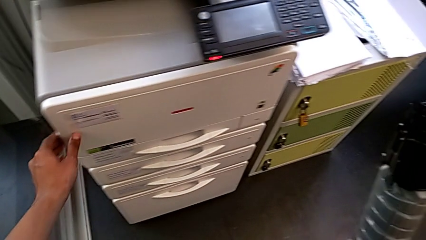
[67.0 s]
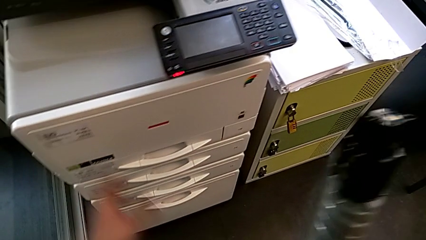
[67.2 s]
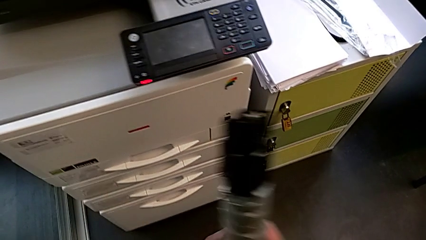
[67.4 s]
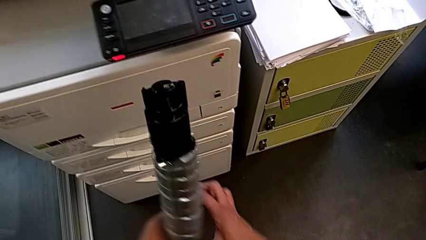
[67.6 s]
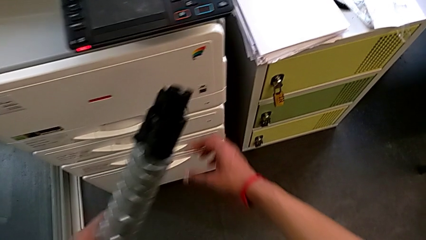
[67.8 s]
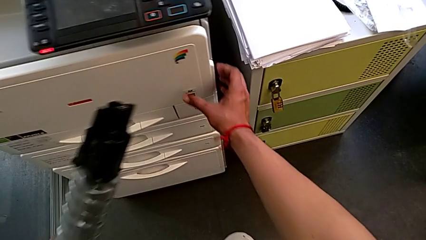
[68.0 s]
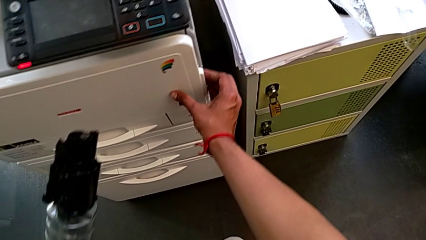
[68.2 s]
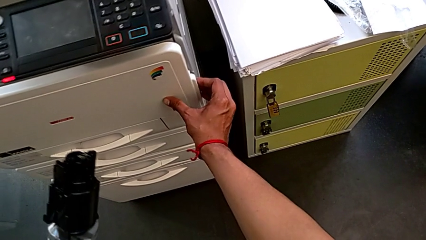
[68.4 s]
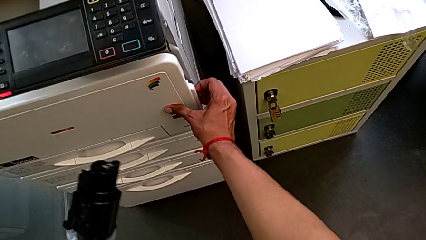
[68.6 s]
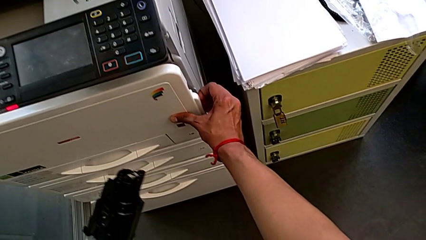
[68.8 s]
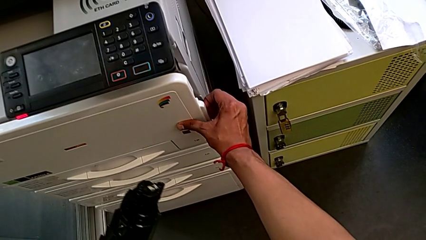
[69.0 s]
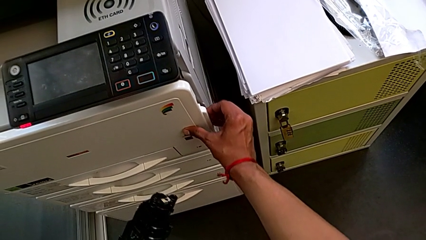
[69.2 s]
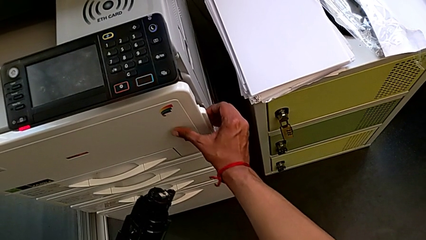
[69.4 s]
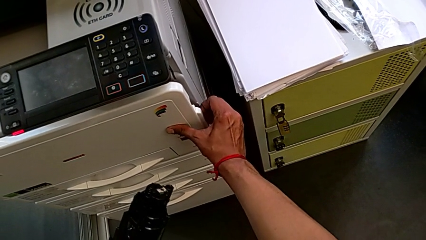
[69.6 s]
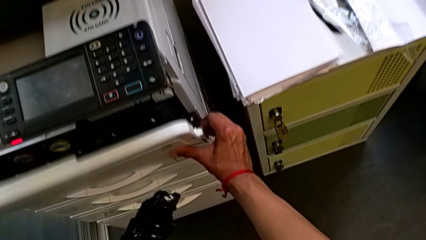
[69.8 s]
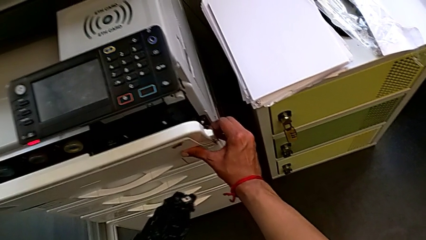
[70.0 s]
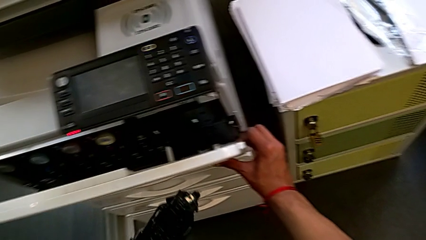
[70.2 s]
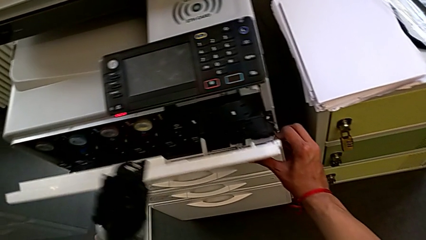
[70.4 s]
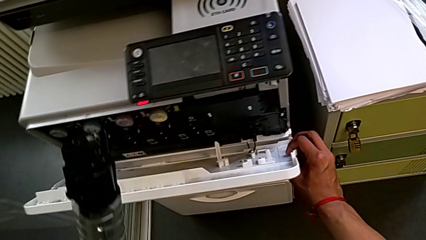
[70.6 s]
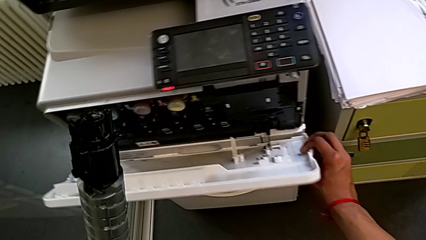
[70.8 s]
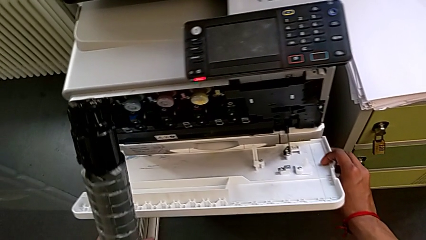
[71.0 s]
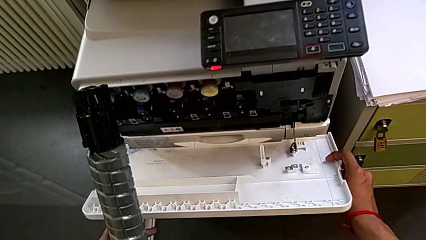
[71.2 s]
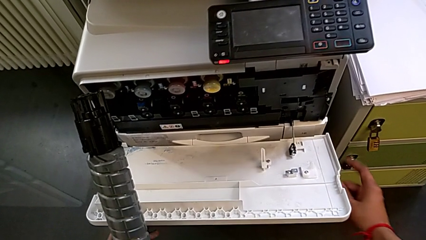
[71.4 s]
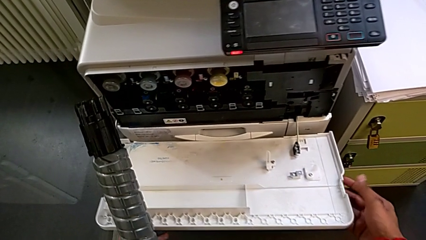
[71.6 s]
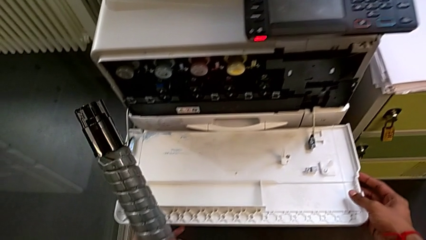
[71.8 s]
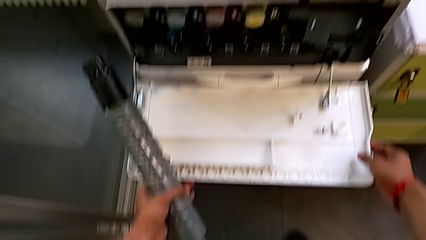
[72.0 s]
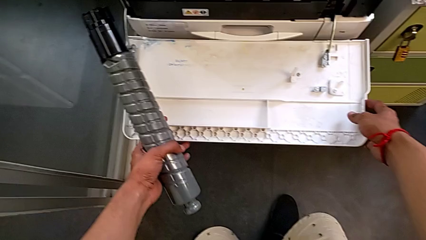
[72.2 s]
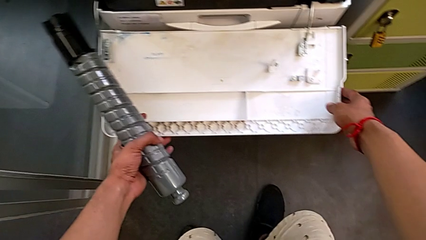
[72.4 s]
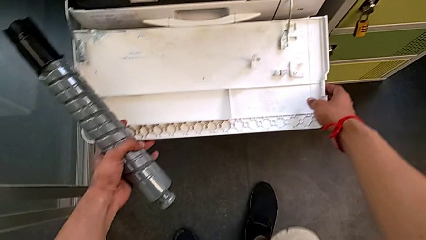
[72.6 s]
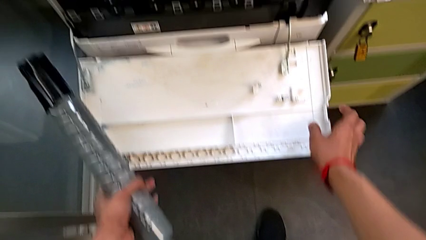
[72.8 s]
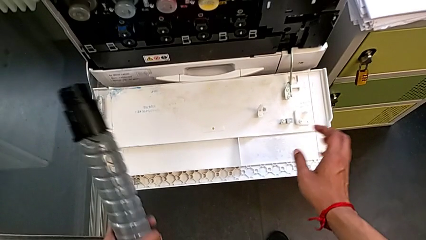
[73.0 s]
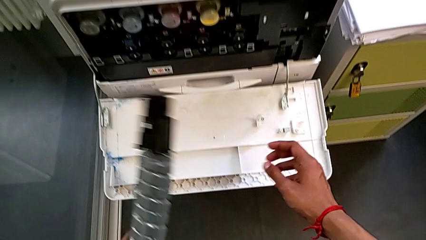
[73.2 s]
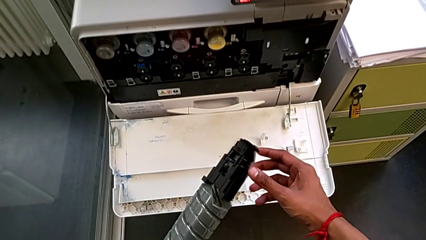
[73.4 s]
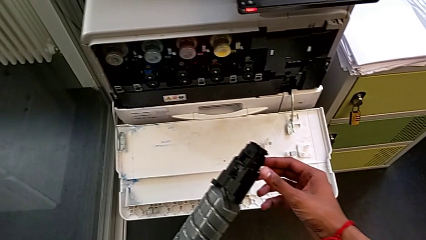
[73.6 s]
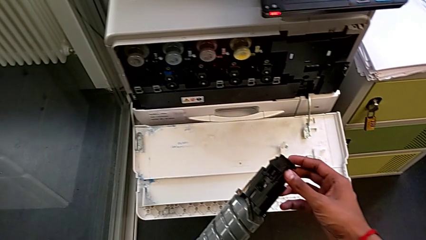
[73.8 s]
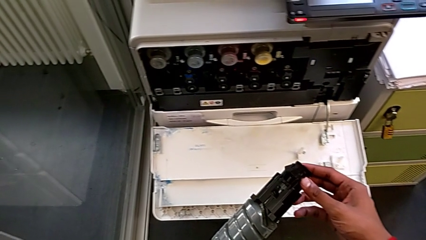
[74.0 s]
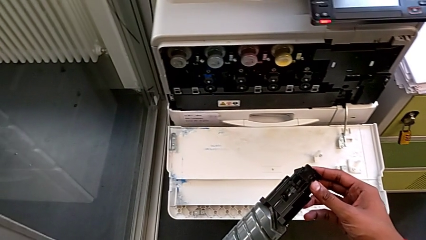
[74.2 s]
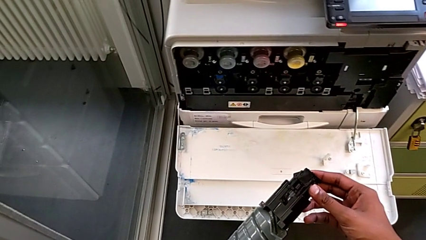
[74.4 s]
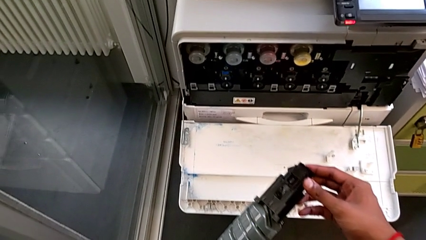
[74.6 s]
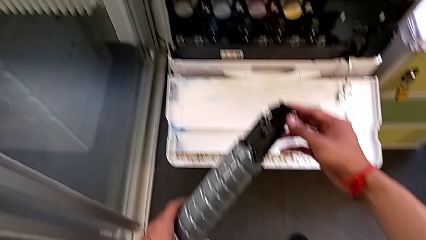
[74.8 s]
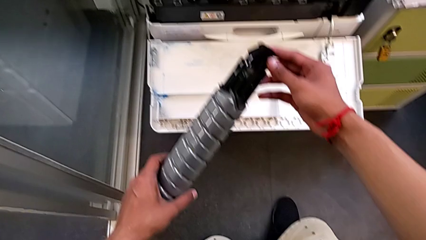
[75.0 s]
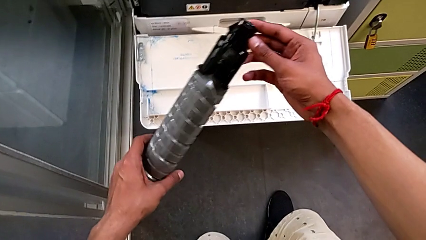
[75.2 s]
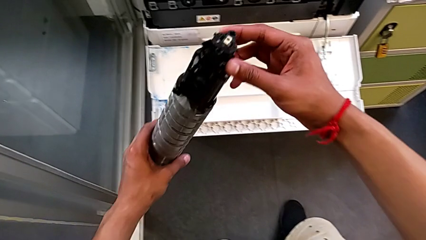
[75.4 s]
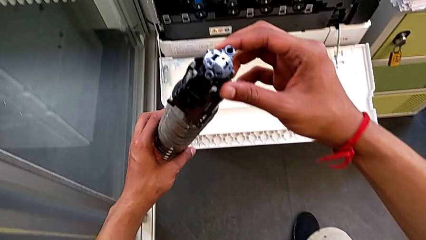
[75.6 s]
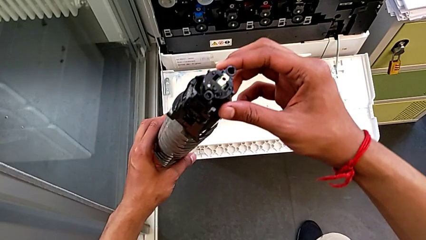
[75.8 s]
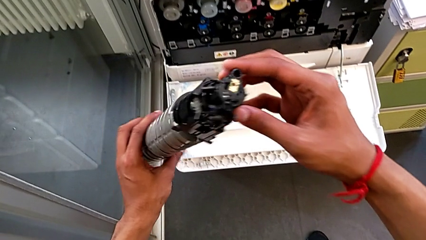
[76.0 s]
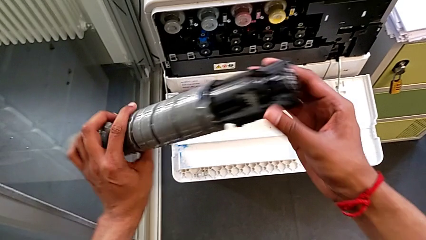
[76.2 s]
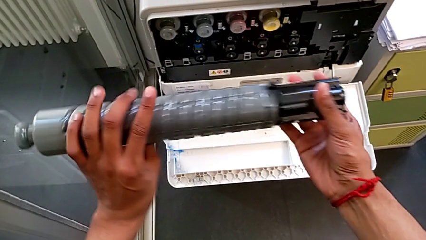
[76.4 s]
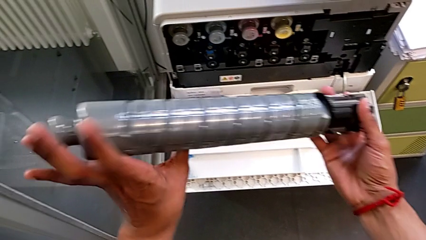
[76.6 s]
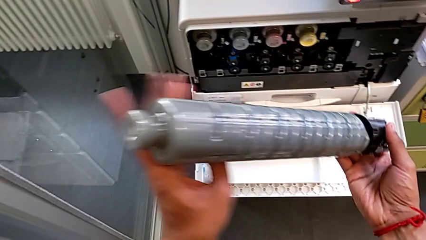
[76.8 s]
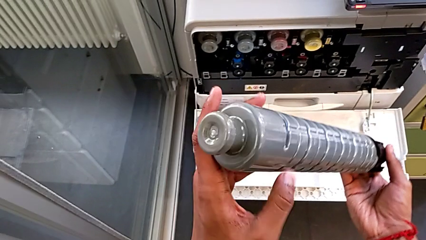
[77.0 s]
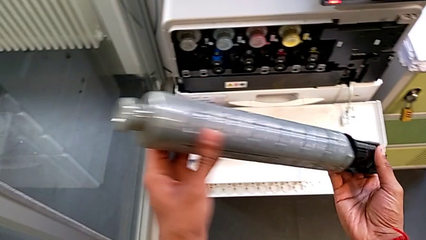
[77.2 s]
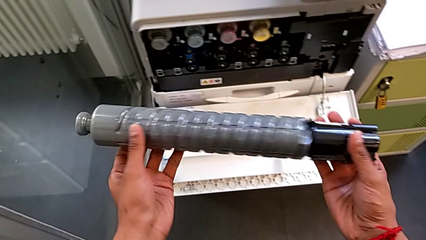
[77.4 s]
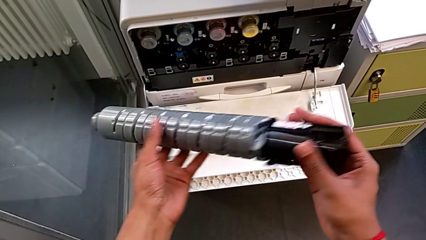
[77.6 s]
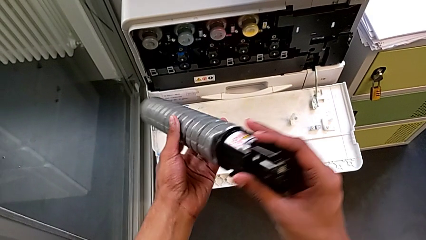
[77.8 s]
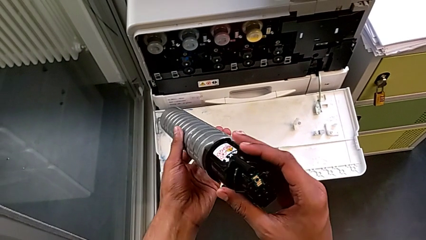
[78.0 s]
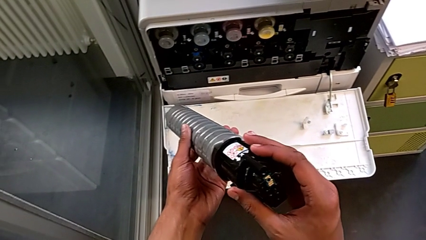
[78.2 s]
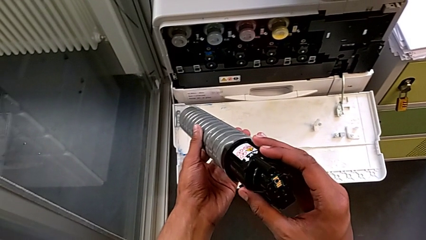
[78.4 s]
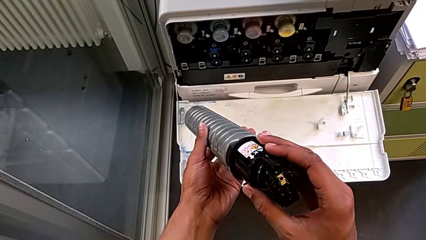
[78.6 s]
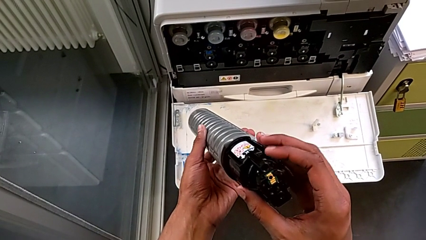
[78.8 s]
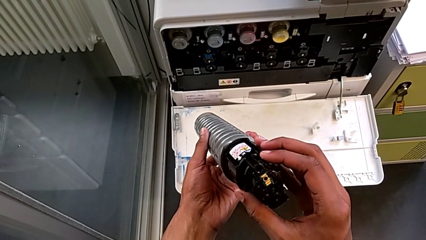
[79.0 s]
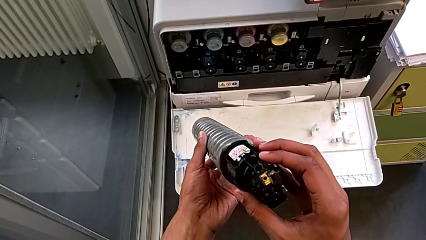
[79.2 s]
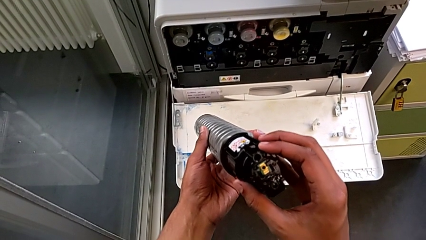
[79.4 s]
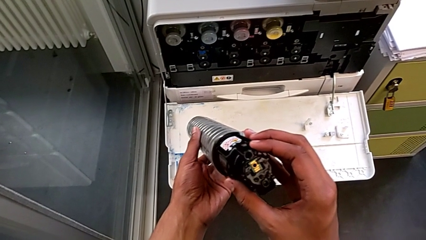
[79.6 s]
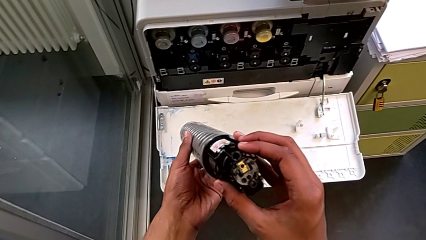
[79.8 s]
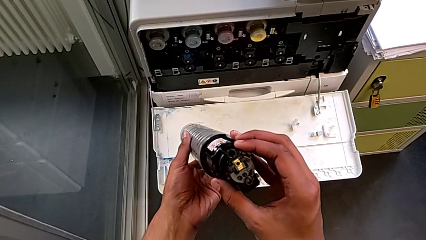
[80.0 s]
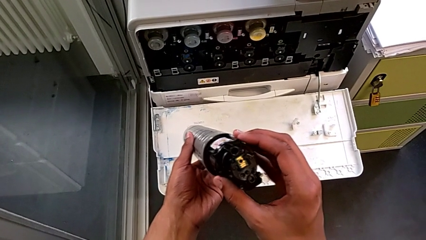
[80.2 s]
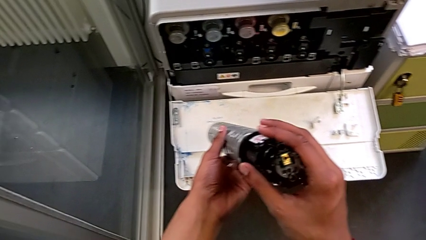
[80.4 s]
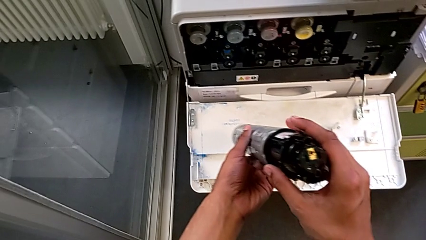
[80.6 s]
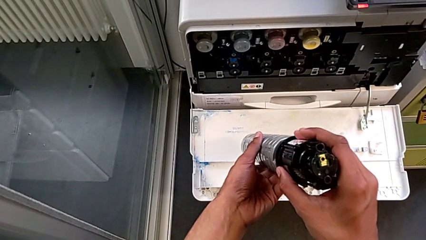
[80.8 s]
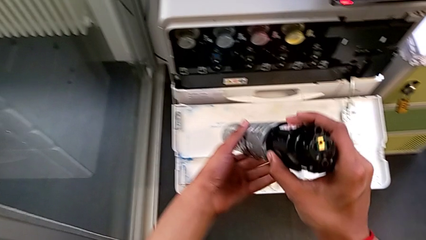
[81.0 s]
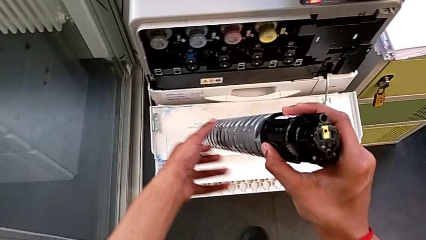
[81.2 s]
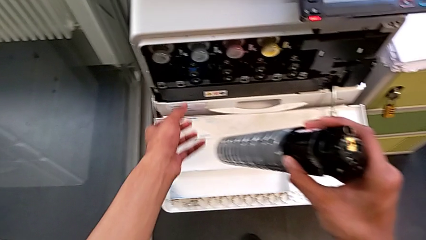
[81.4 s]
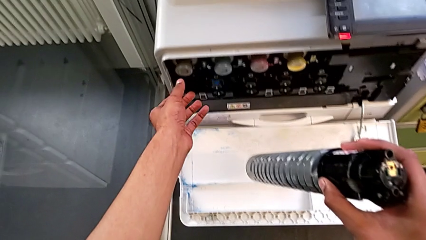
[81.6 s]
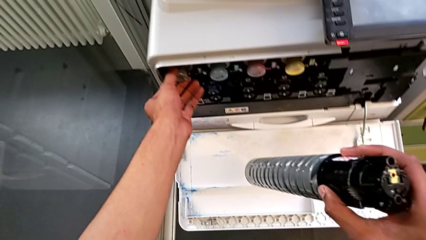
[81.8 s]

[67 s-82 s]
The camera wearer is changing the black ink cartridges in the printer regularly. They open the top cartridge gate with the right hand, hold the new ink cartridge with the left hand and inspect it.

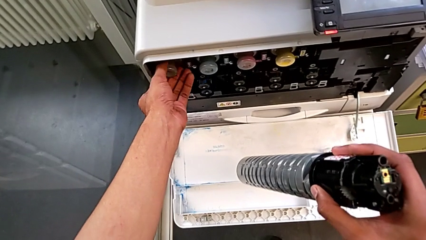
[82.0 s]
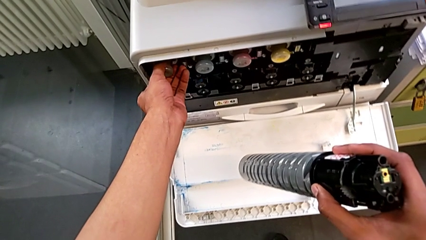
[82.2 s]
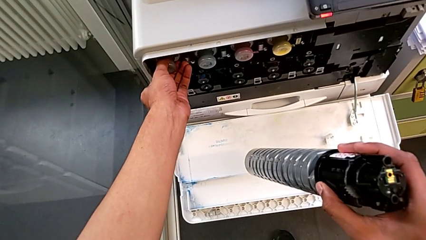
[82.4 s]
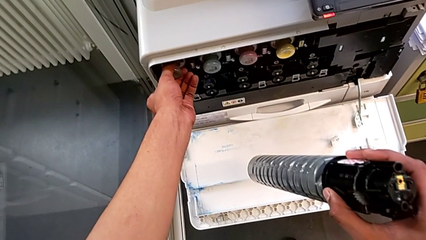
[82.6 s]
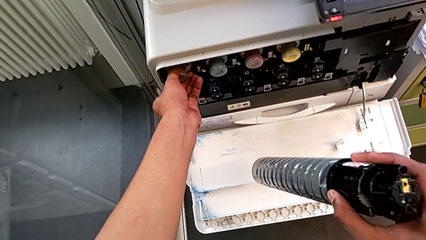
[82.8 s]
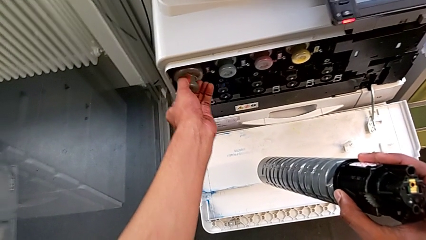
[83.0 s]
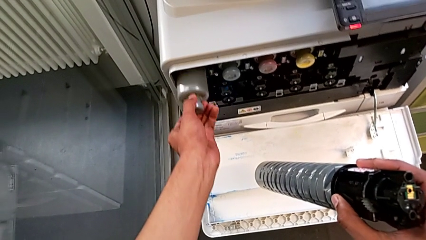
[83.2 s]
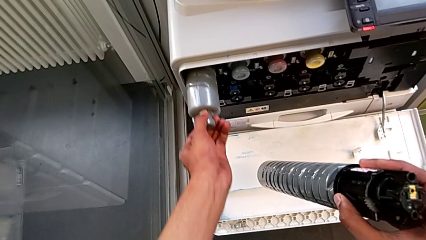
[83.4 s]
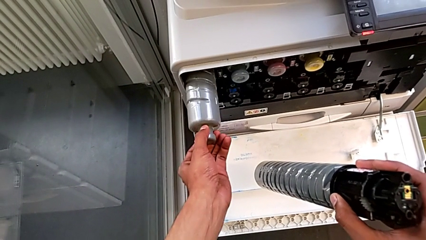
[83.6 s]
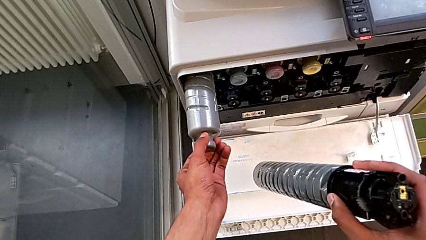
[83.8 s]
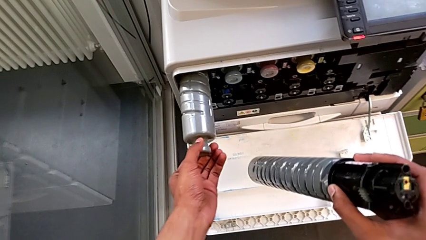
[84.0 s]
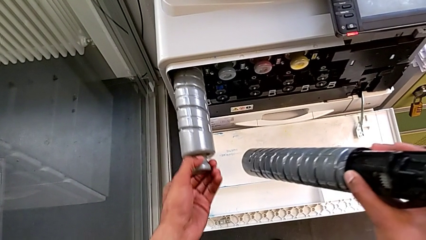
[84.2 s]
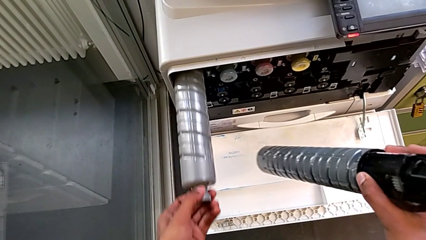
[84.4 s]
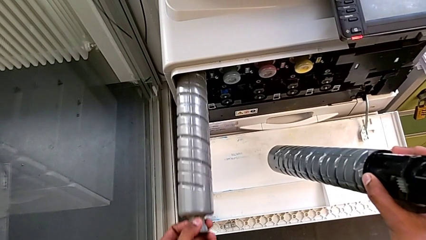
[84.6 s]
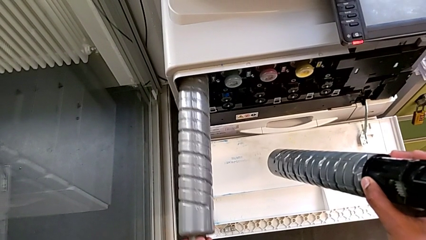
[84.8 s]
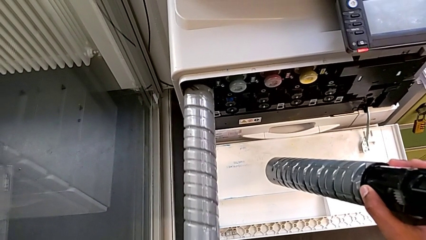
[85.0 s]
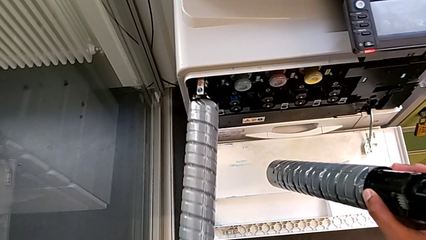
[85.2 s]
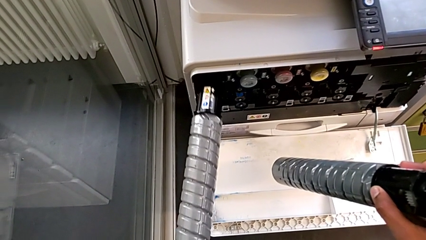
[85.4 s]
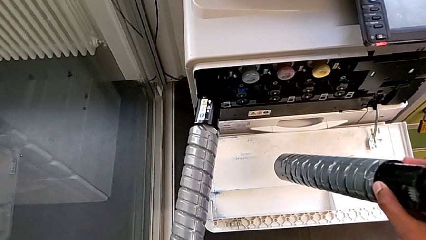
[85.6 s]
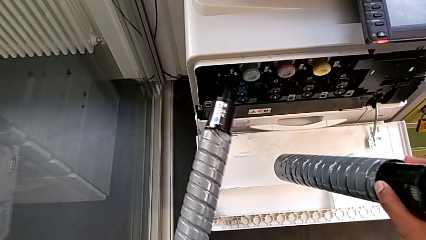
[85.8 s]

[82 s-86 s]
The camera wearer is exchanging the old ink cartridge for a new one. They withdraw the old ink cartridge.
